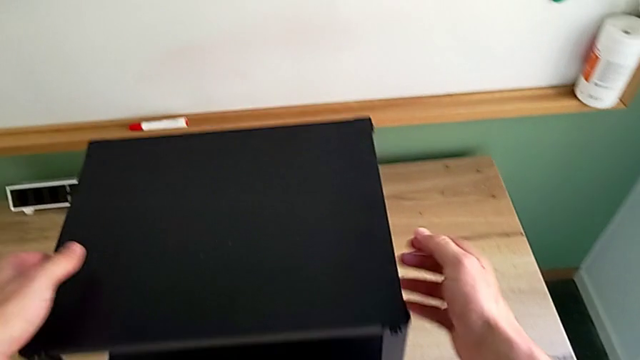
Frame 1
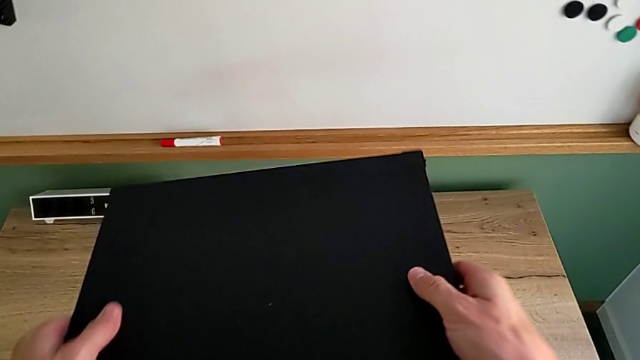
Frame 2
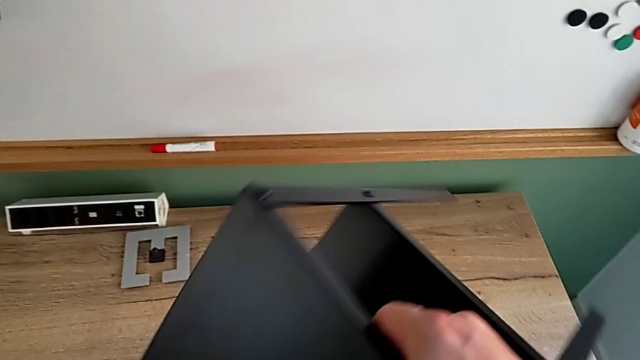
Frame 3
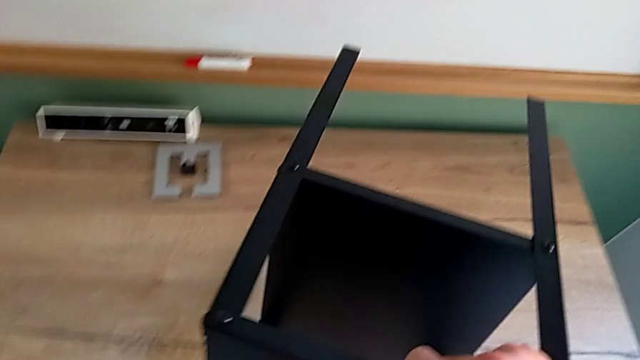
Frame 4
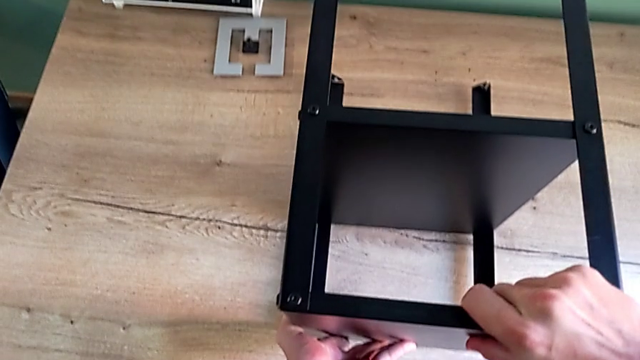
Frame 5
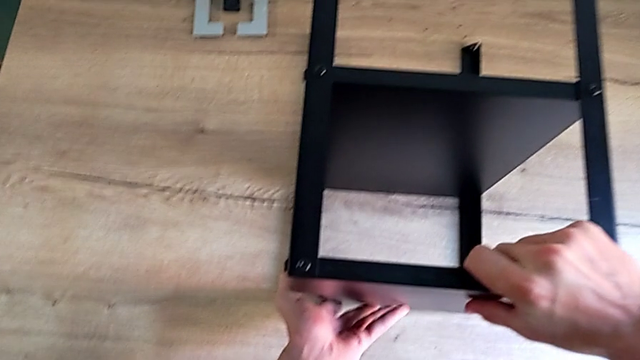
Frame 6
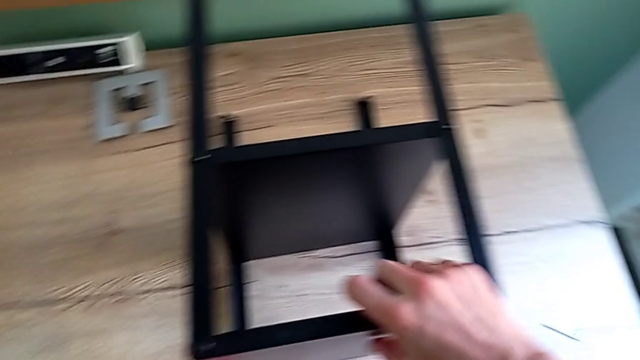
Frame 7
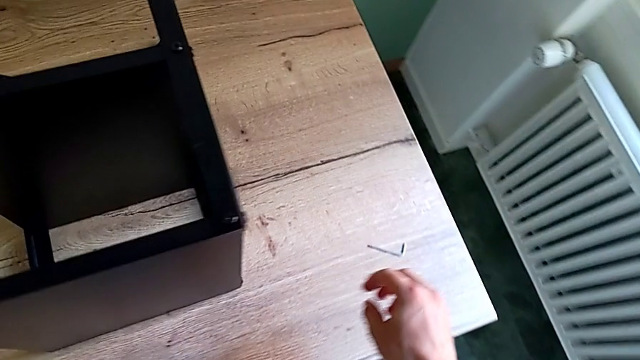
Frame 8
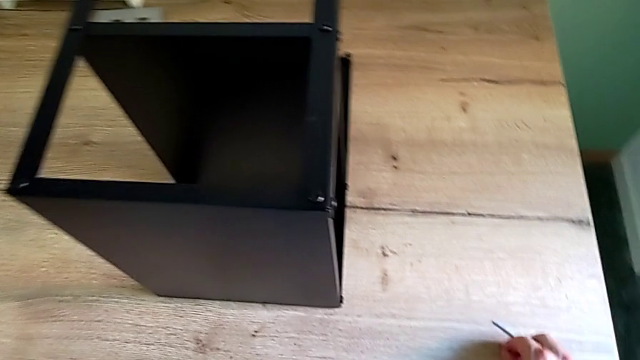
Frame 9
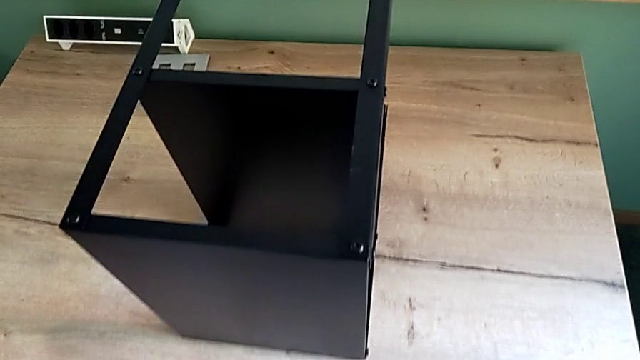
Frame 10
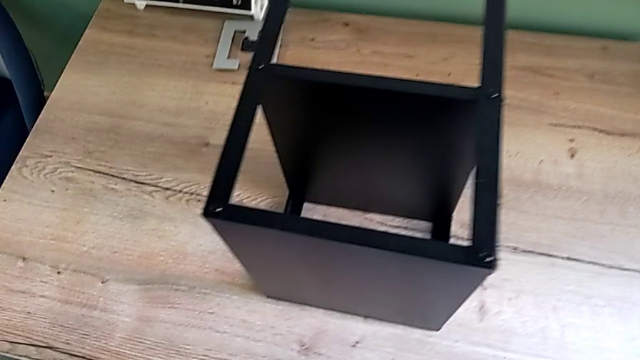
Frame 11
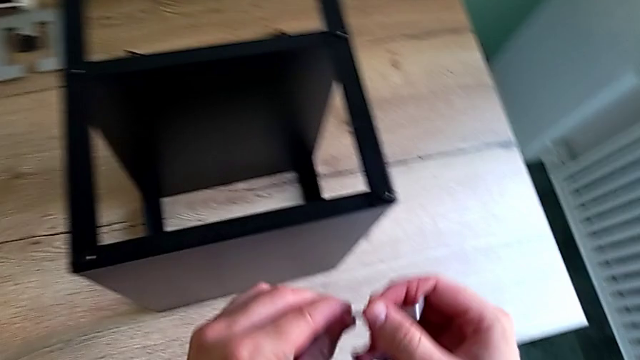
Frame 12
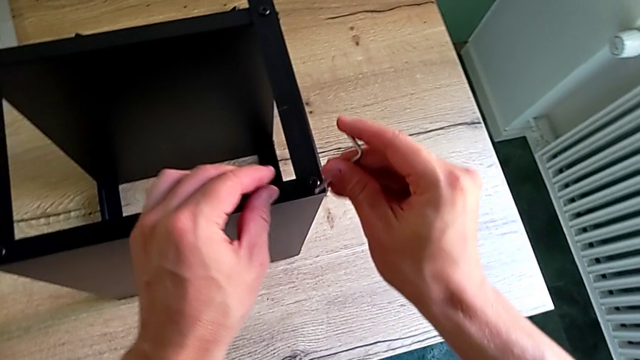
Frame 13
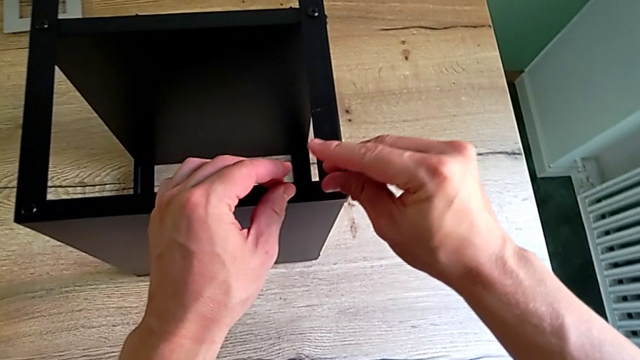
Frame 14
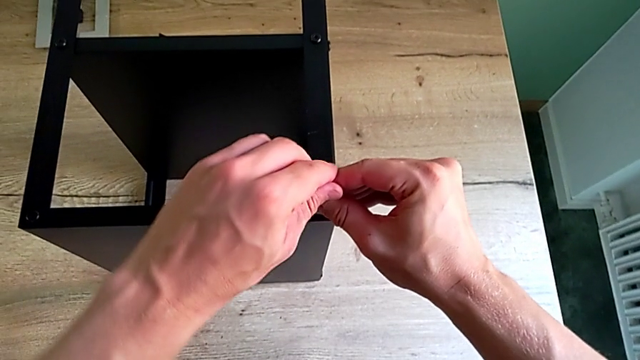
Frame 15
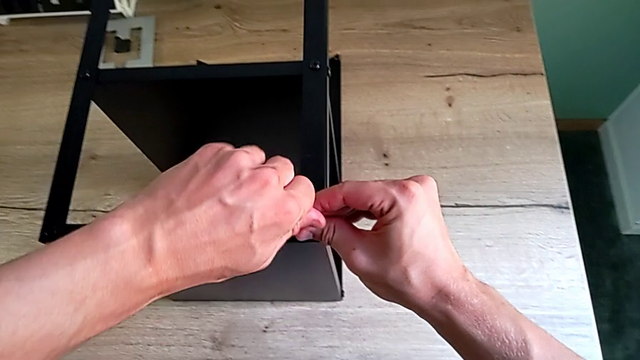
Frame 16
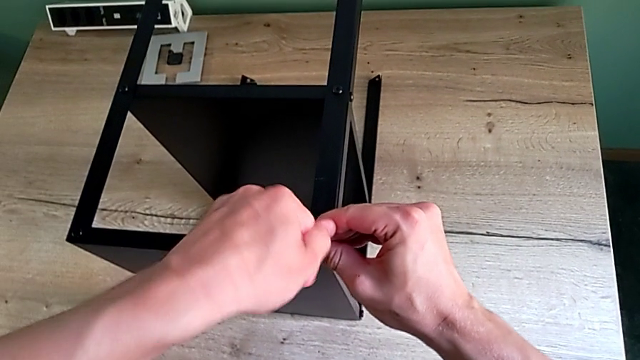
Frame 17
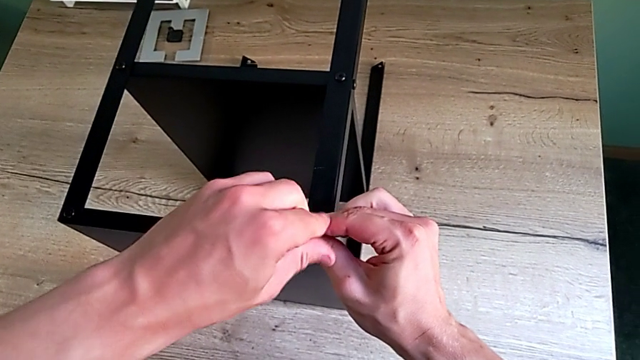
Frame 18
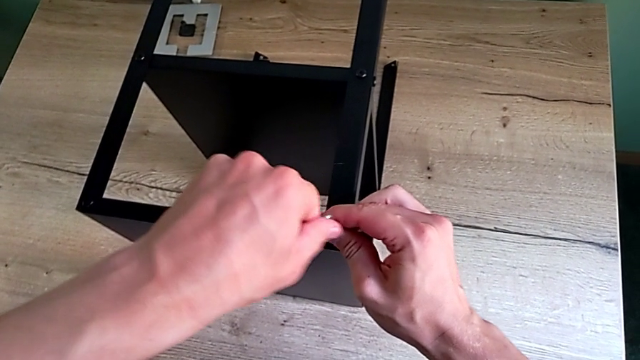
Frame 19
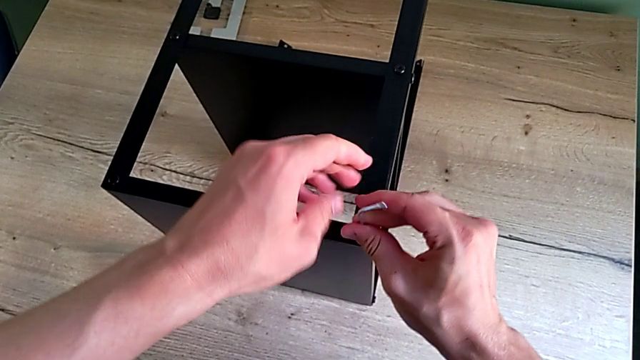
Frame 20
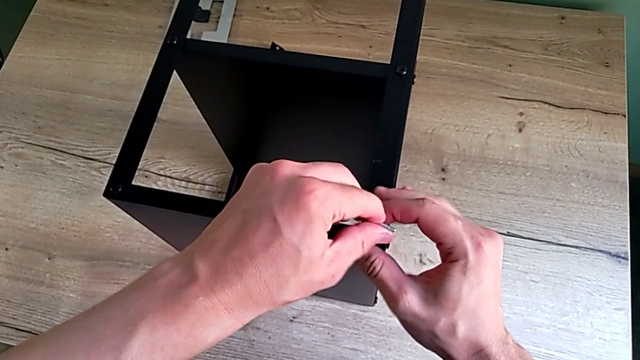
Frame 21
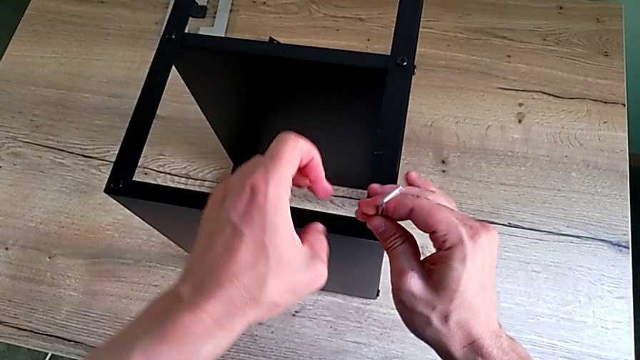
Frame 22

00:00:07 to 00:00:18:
The camera wearer is unscrewing the hex socket heads attached to the upper tray and disassembling the tray. They grab the nightstand, rotate it, approach the Allen wrench, grab it, insert it, unscrew the hex socket head and withdraw the Allen wrench.

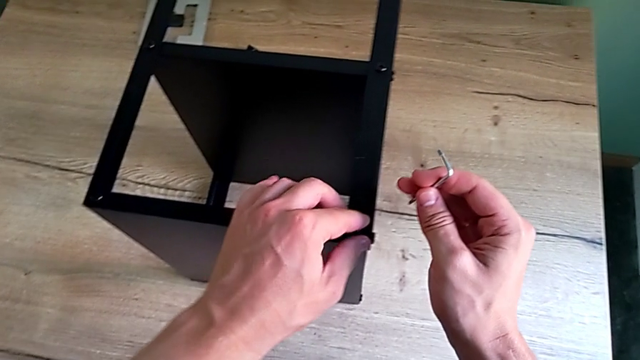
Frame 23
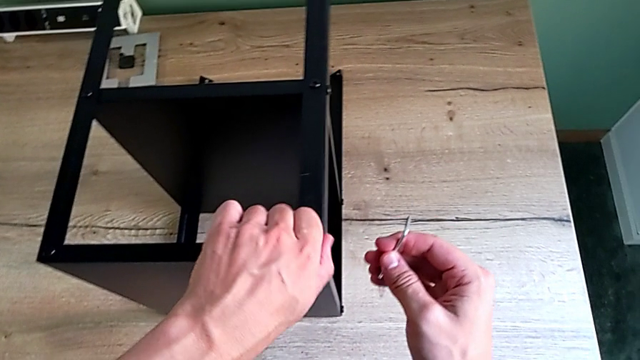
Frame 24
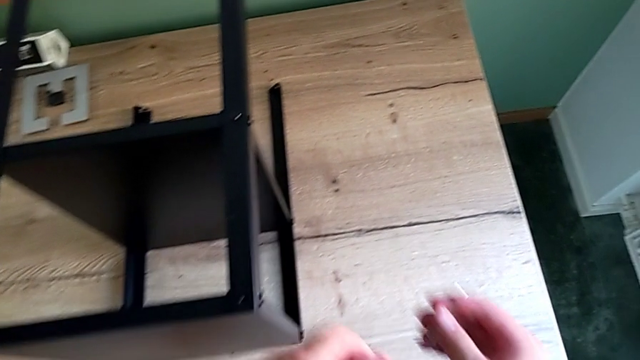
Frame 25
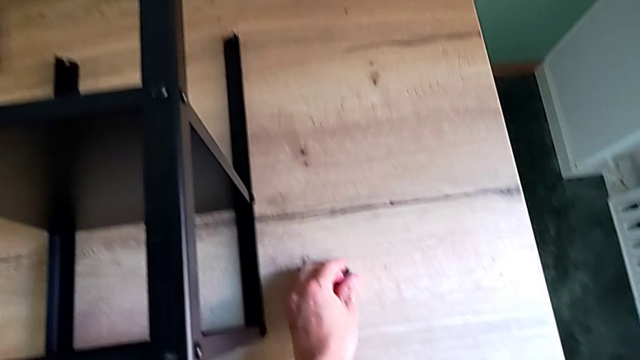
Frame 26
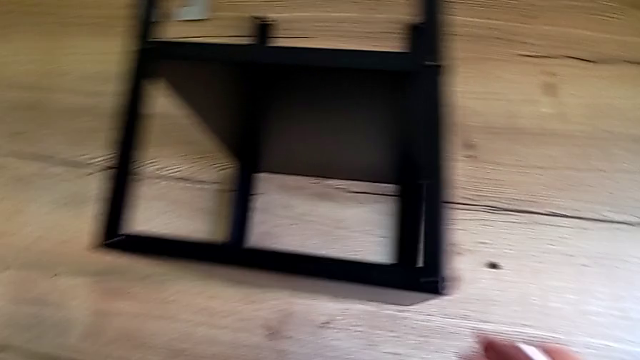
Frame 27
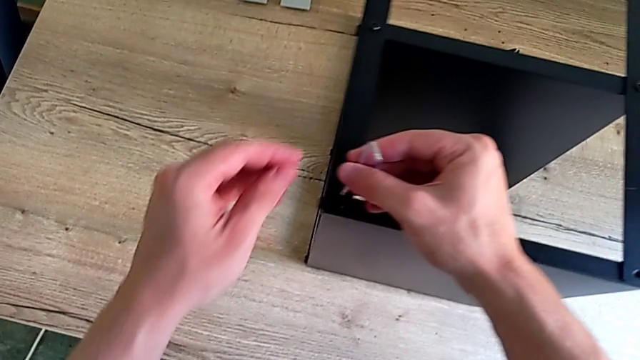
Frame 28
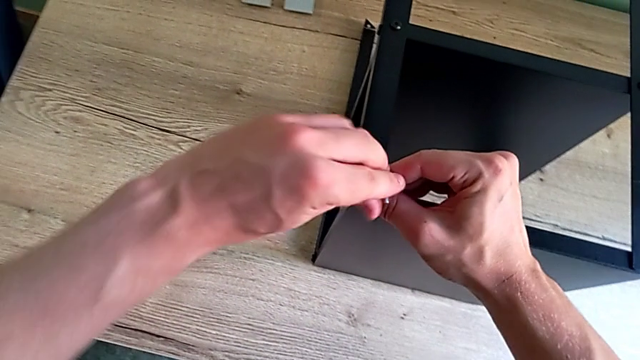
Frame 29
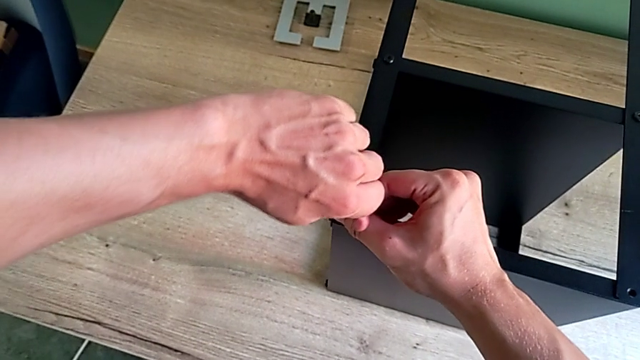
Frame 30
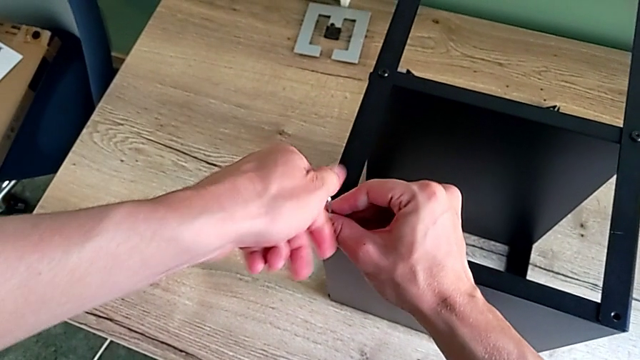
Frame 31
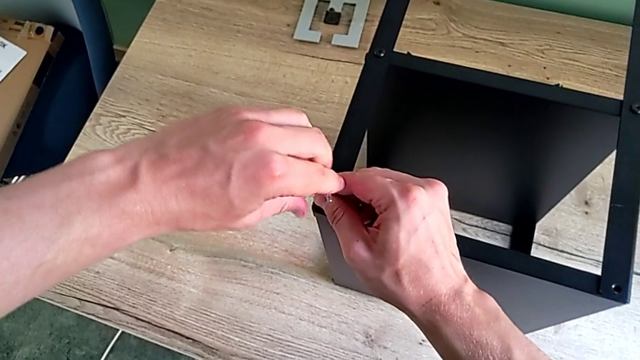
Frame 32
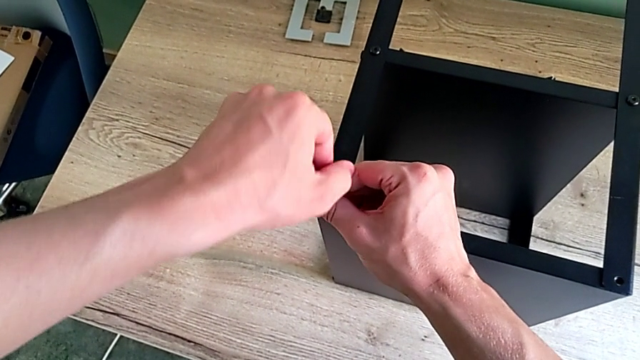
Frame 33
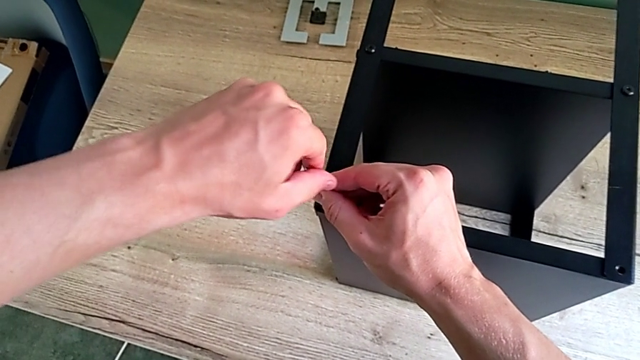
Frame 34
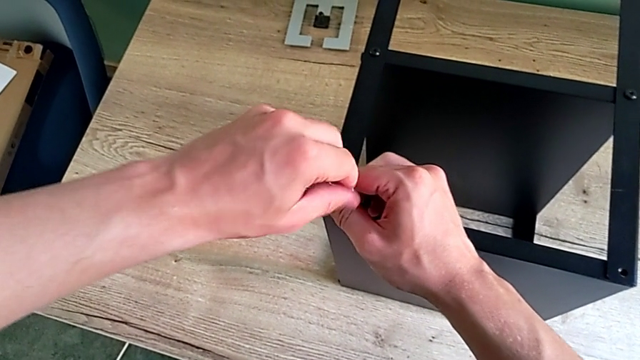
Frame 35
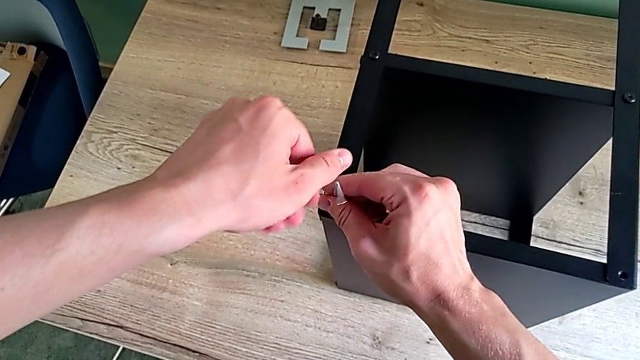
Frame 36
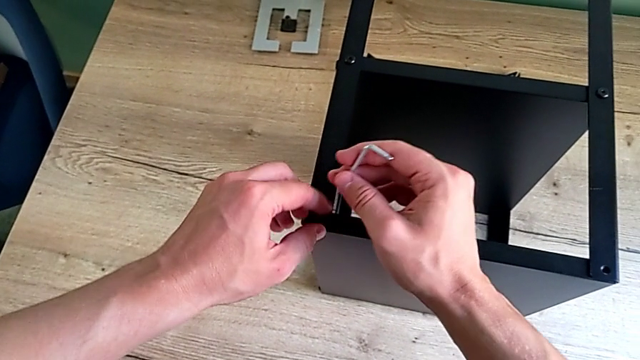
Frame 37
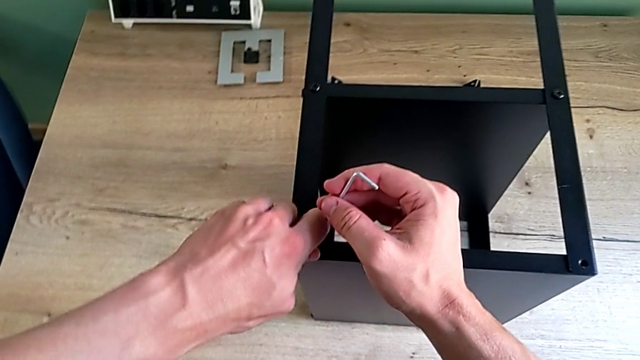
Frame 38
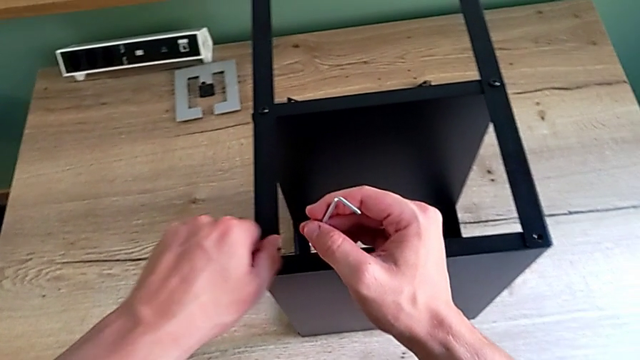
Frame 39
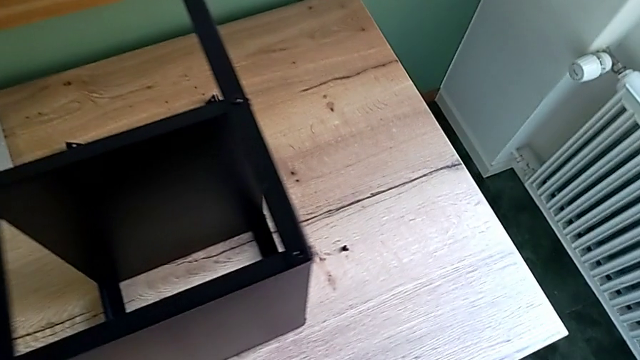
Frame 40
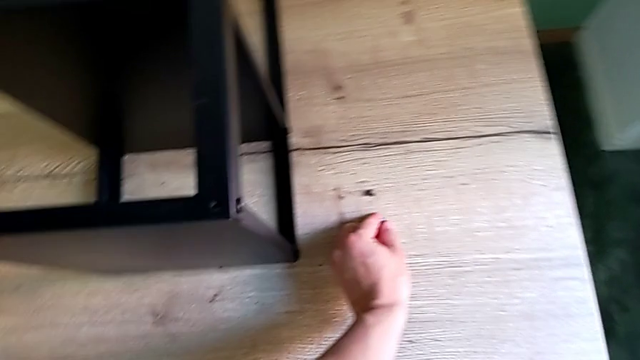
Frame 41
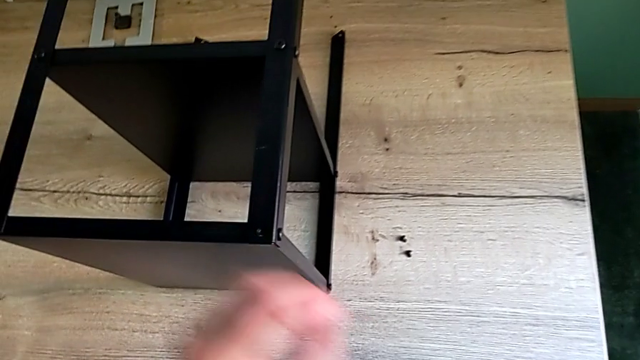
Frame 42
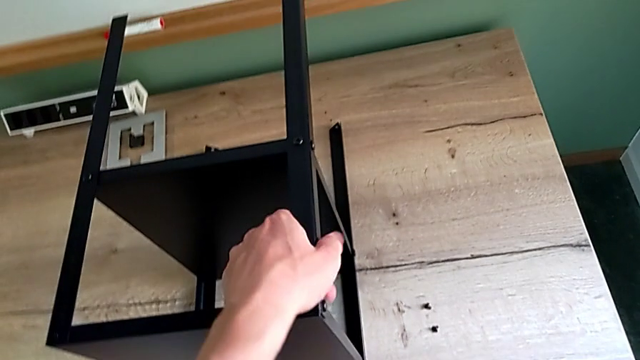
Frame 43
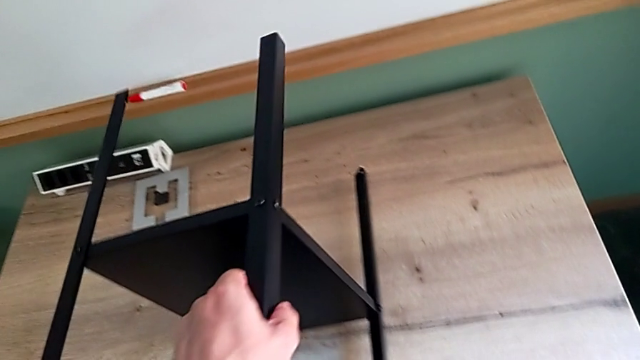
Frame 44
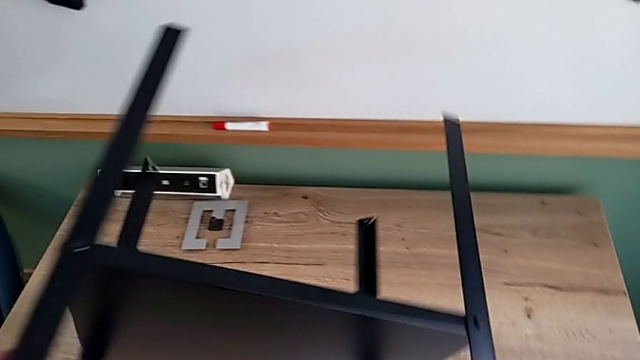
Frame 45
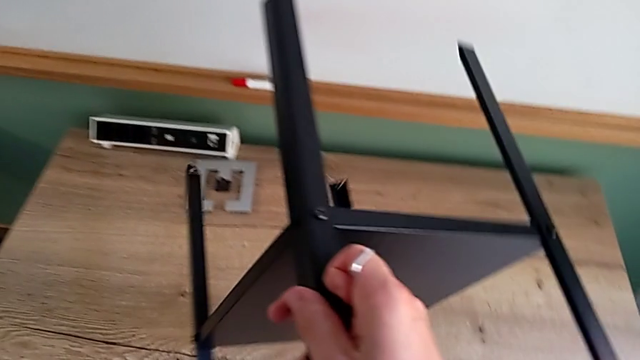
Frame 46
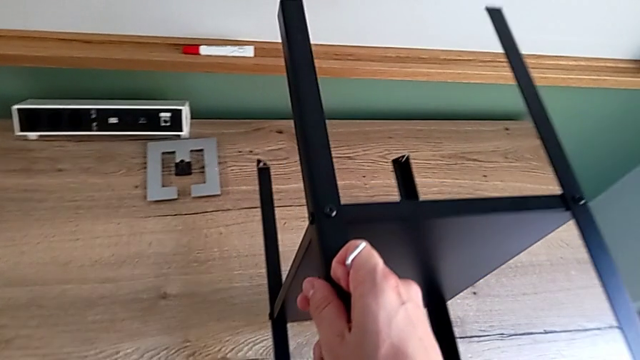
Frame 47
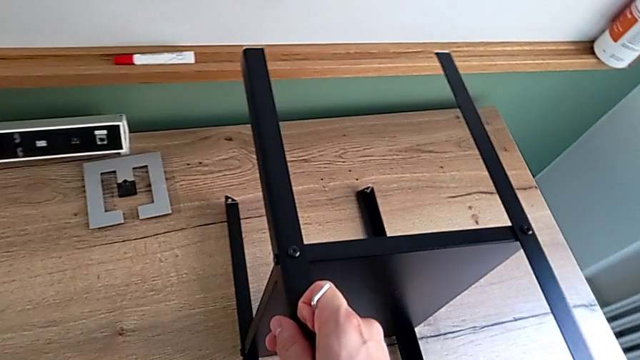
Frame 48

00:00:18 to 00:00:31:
The camera wearer is unscrewing the hex socket heads attached to the upper tray and disassembling the tray. They disassemble the hex socket head, place it, approach it, insert the Allen wrench, unscrew the hex socket head, withdraw the Allen wrench, disassemble the hex socket head, place it, approach the nightstand, rotate it and place it.
